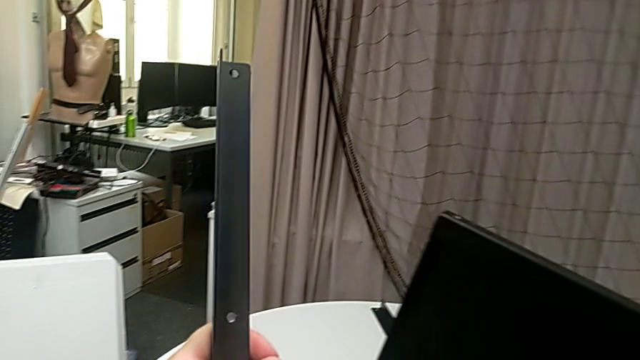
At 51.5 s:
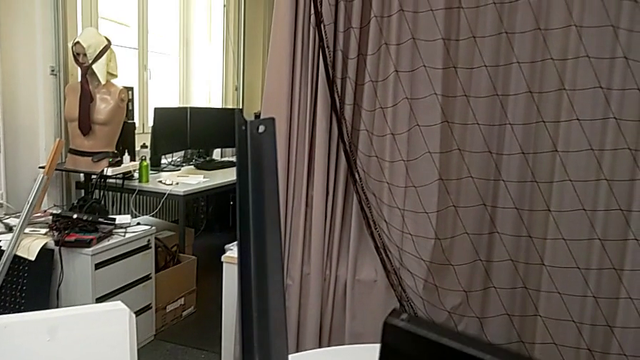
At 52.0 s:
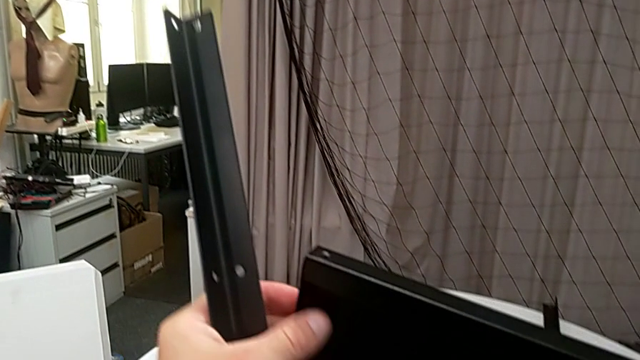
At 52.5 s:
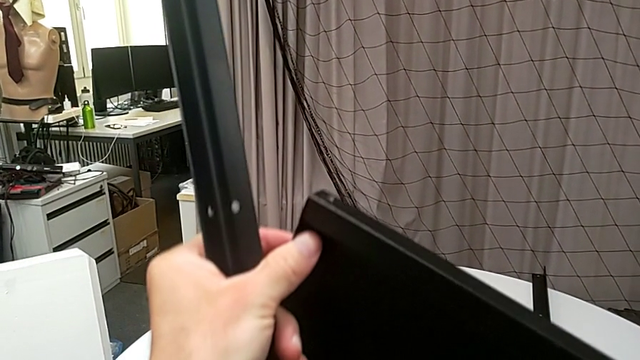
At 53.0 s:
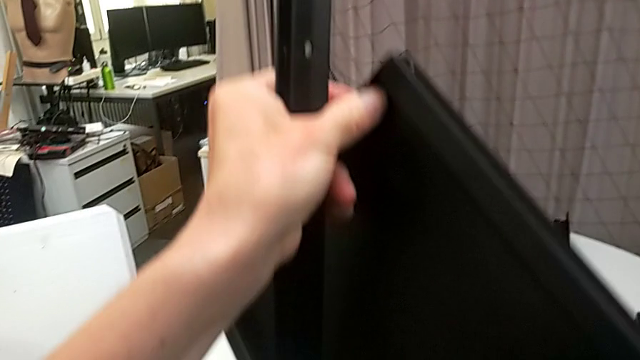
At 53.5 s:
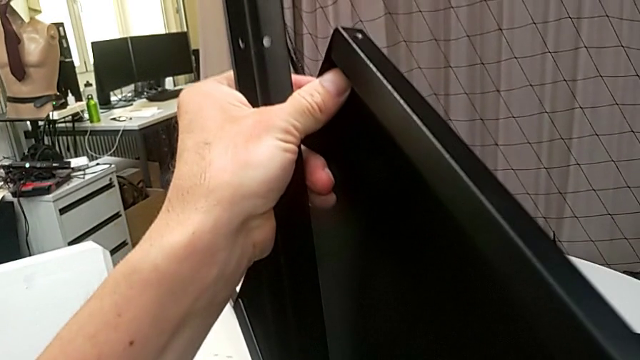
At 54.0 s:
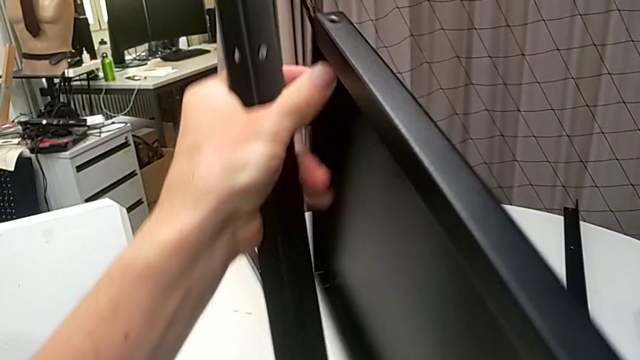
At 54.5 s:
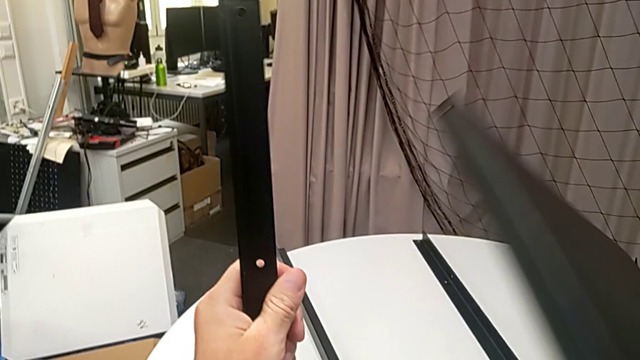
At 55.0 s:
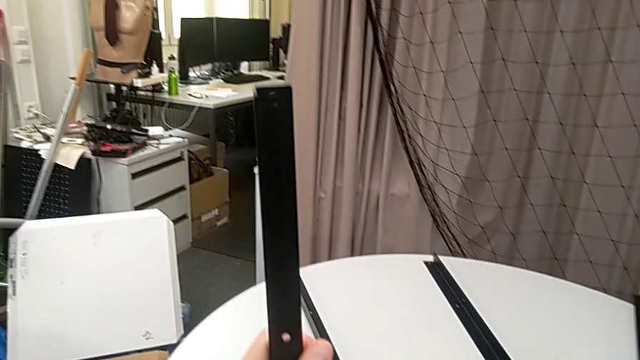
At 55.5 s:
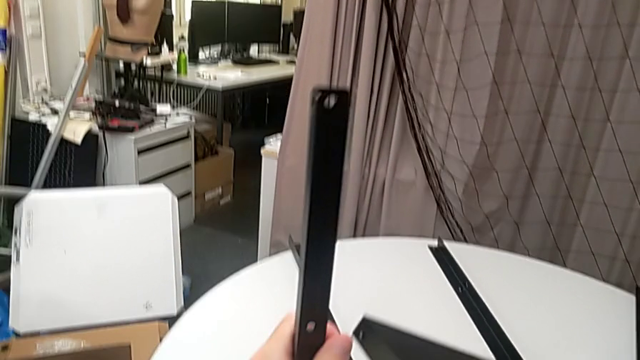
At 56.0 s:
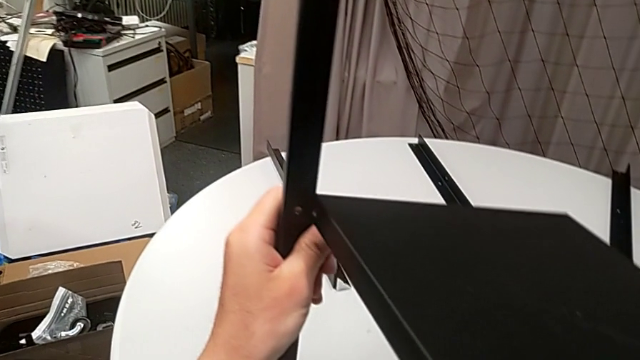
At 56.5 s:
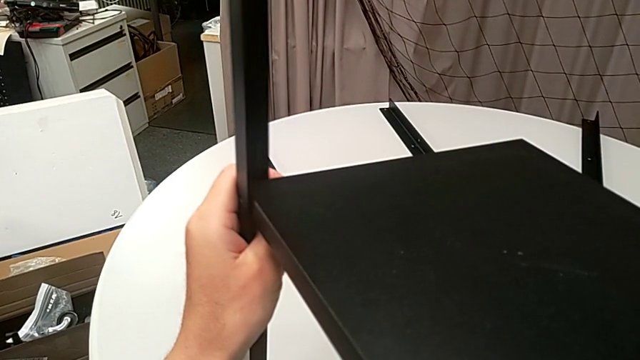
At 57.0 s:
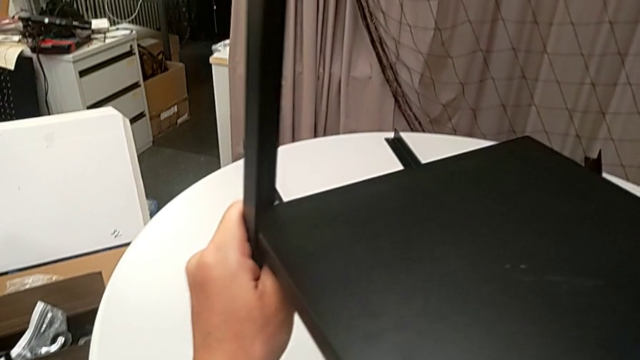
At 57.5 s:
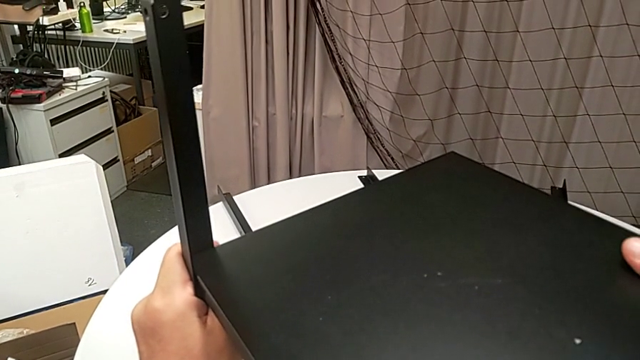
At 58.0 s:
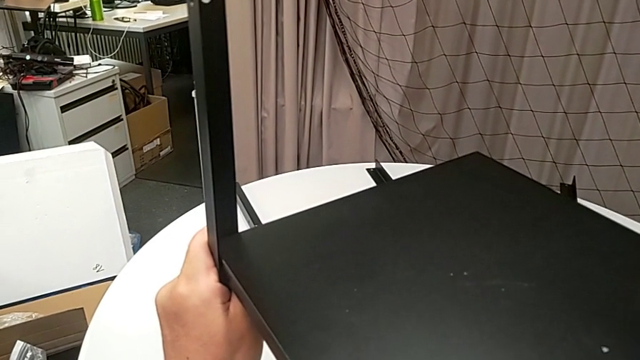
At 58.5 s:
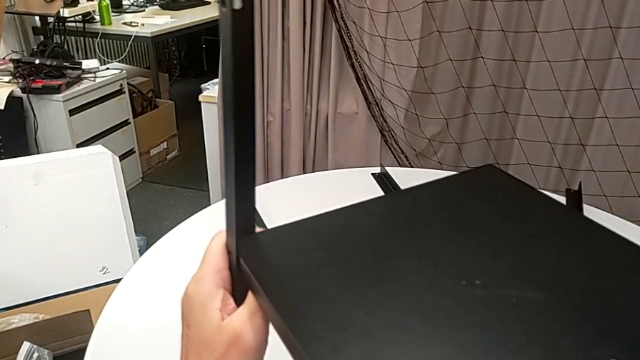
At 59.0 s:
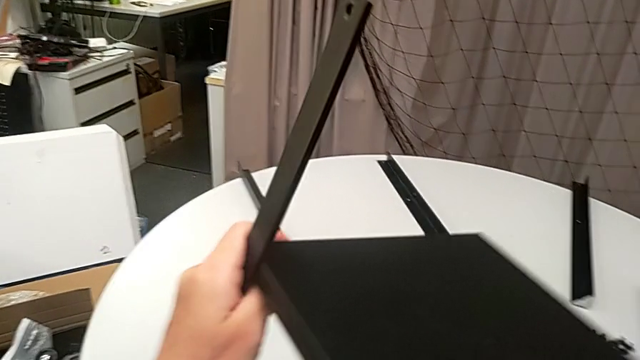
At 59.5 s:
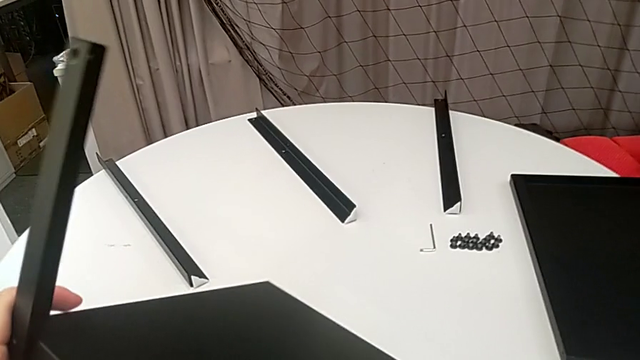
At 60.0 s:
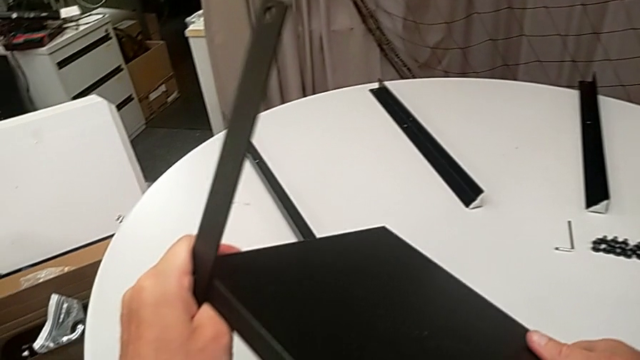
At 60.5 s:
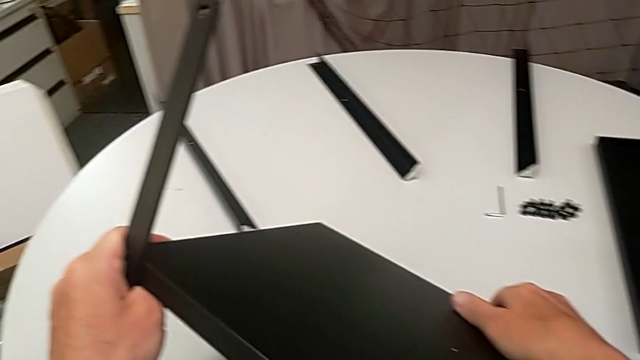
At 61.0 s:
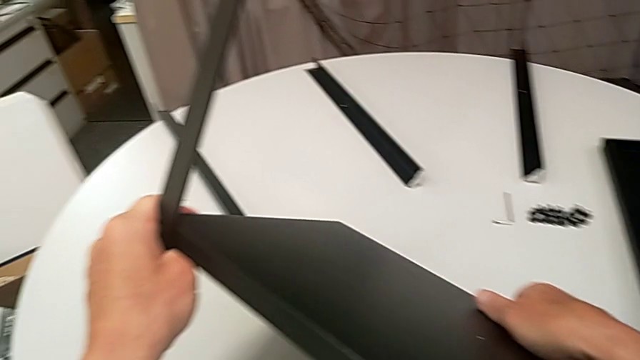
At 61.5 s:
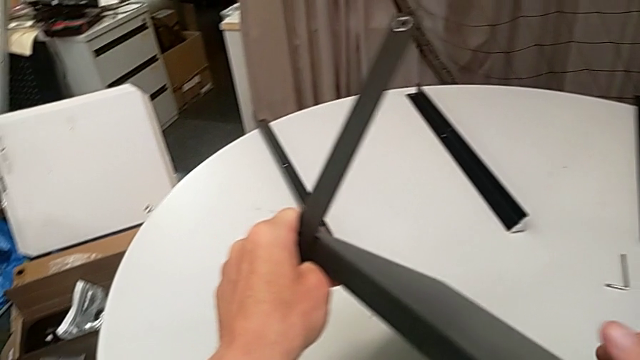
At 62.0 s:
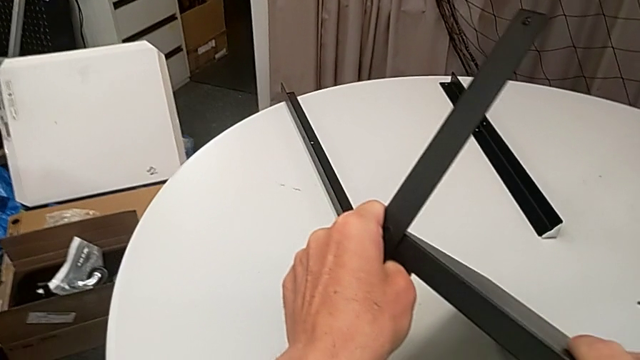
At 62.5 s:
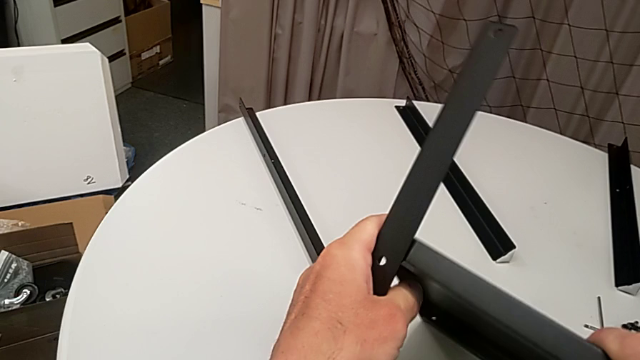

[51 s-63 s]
The camera wearer is assembling the legs of the nightstand. They rotate the tray and align it.

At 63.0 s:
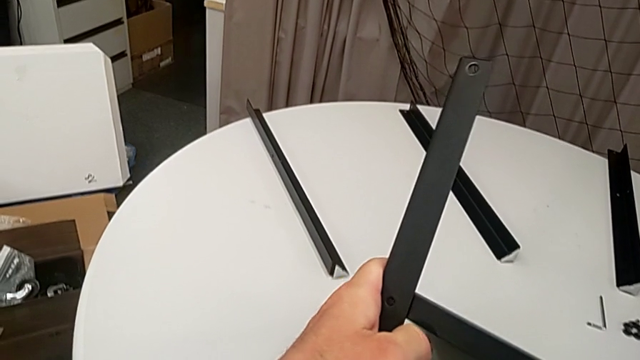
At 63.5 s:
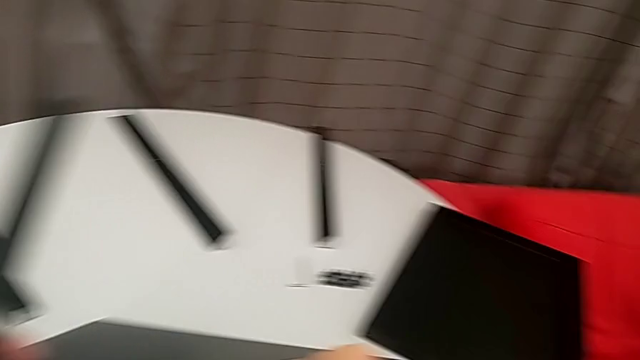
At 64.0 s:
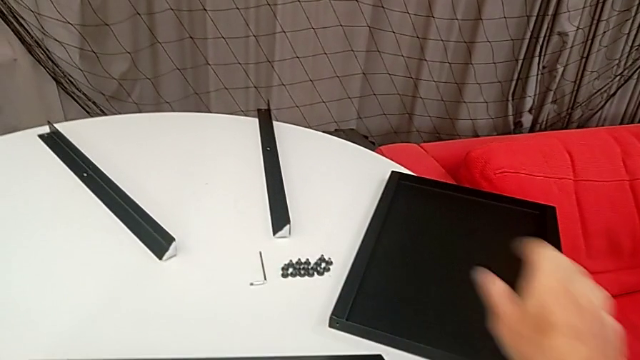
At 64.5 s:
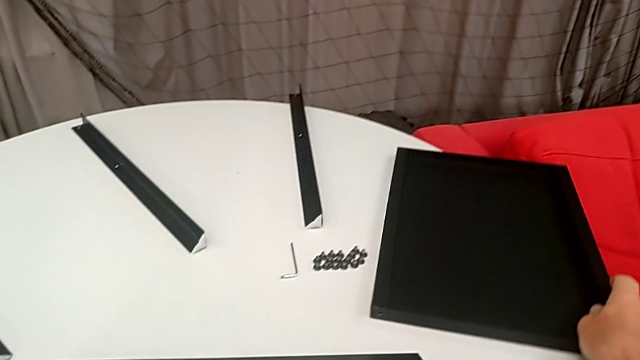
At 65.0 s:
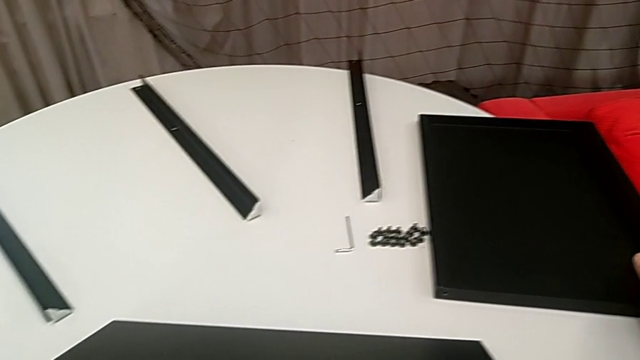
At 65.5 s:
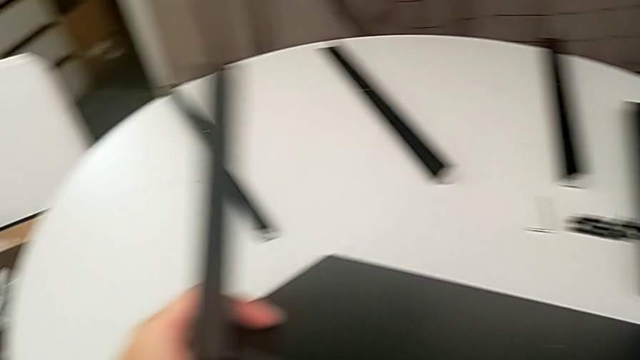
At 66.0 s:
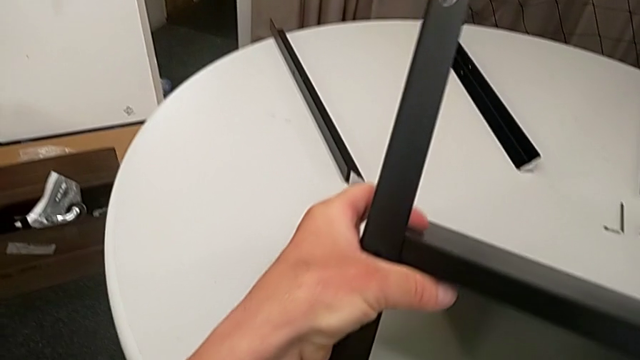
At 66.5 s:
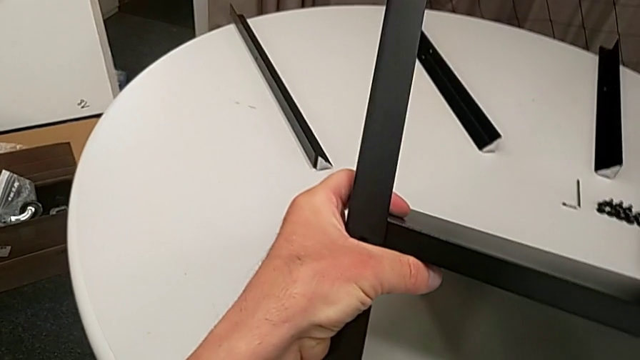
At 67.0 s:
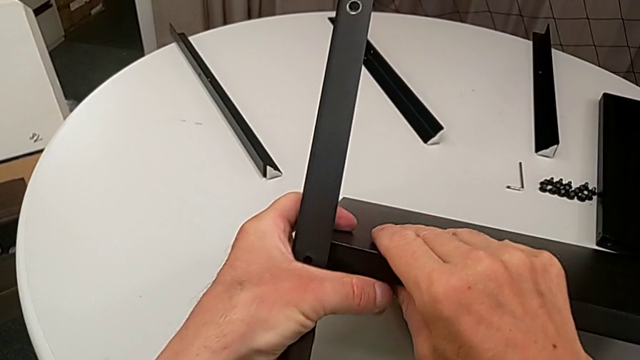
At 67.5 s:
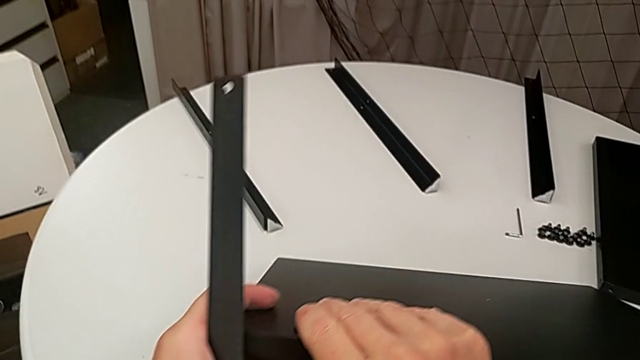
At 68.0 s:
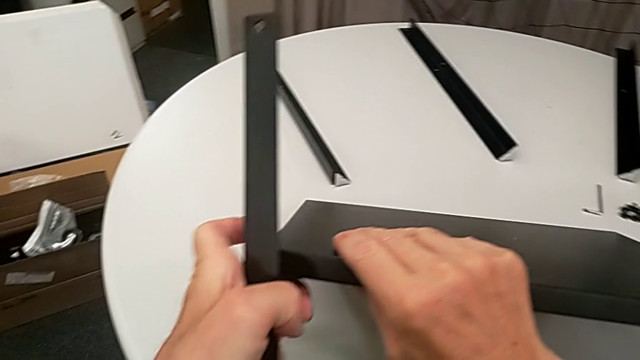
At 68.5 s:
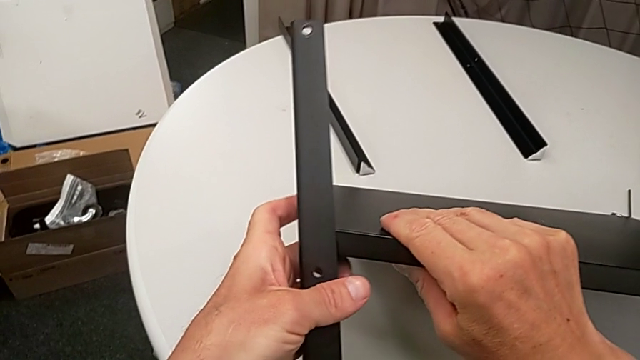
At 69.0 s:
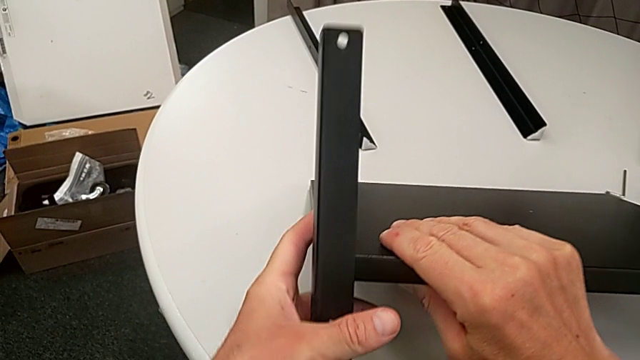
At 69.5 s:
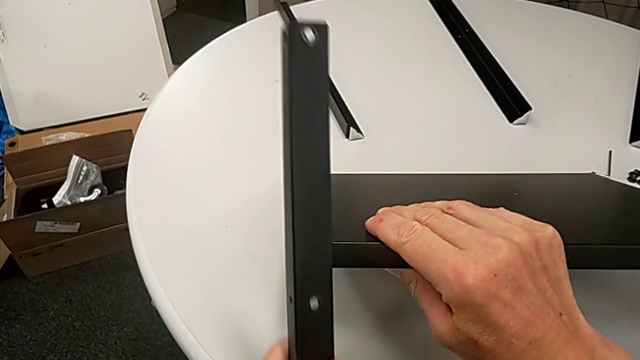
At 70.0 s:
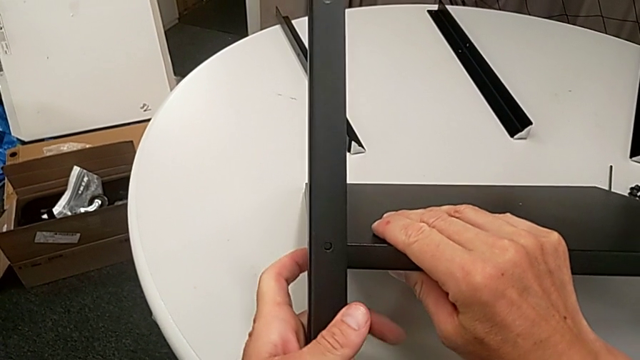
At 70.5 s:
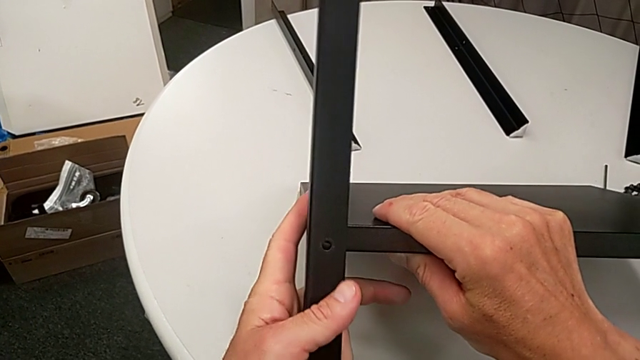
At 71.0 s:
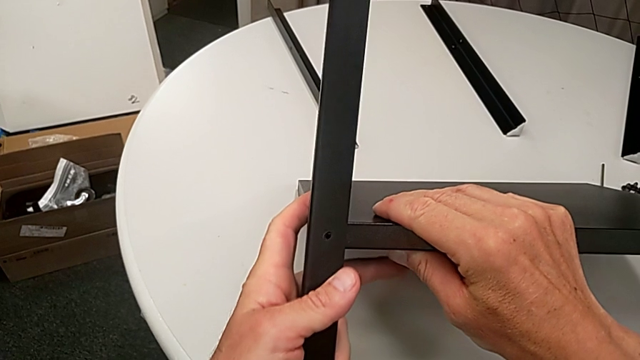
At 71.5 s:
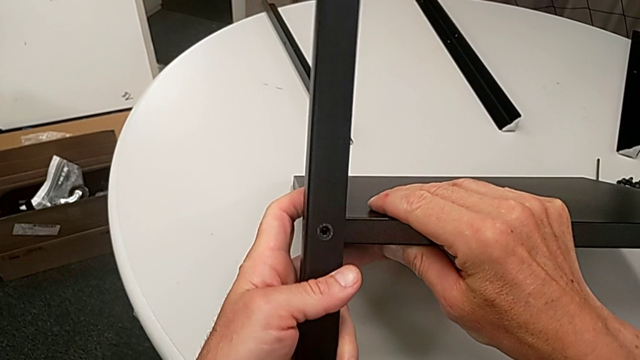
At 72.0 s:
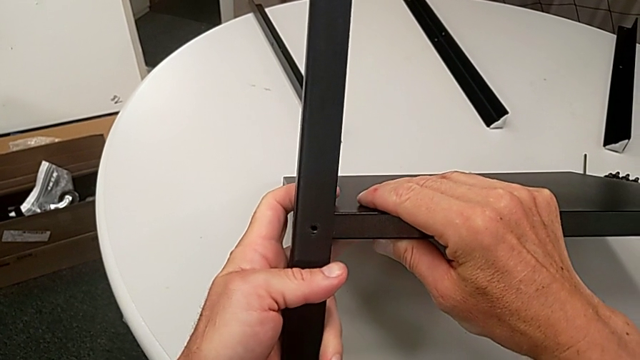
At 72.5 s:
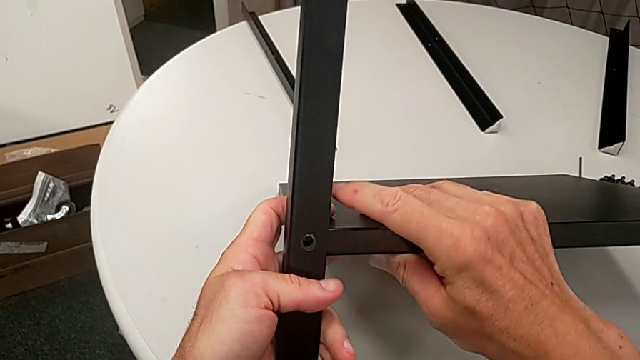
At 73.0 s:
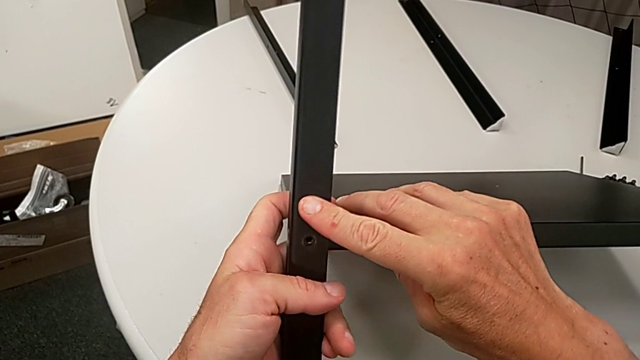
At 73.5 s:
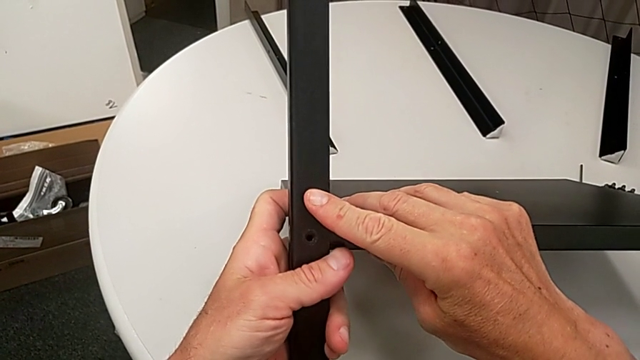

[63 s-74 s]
The camera wearer is assembling the legs of the nightstand. They slide the tray and align it.
